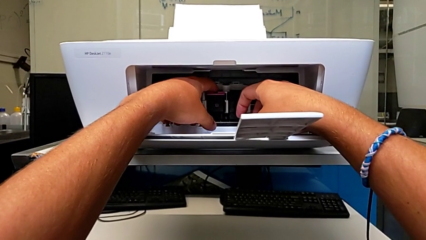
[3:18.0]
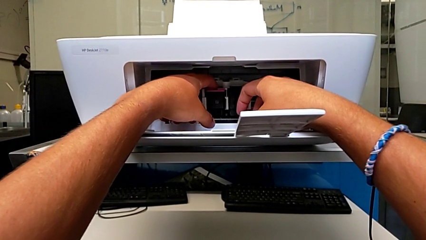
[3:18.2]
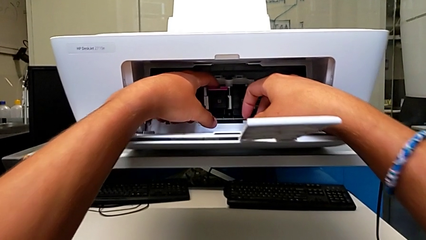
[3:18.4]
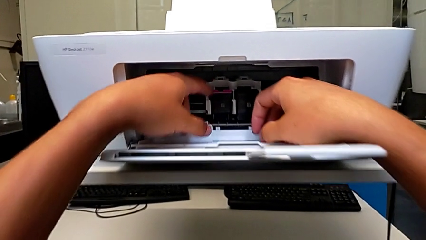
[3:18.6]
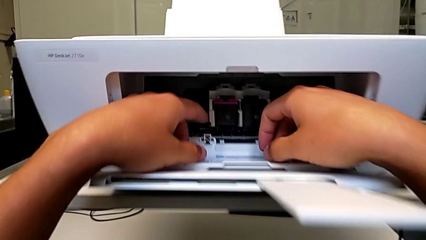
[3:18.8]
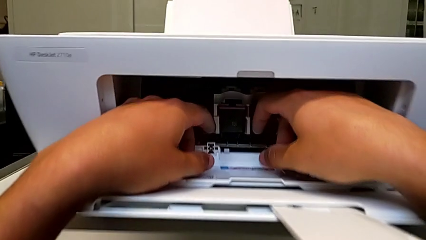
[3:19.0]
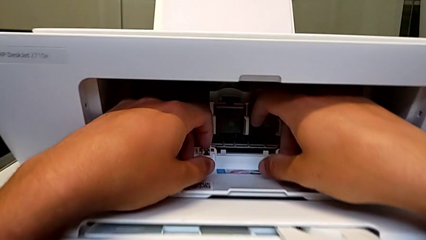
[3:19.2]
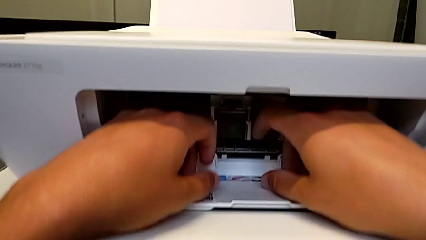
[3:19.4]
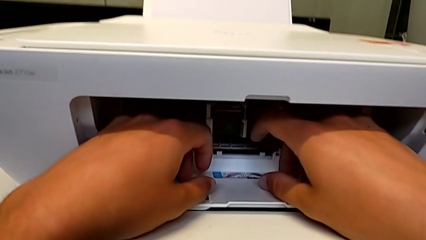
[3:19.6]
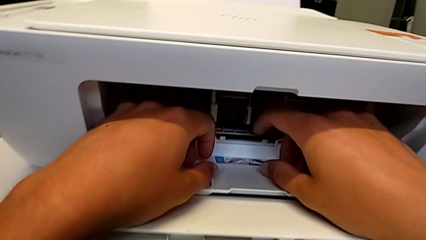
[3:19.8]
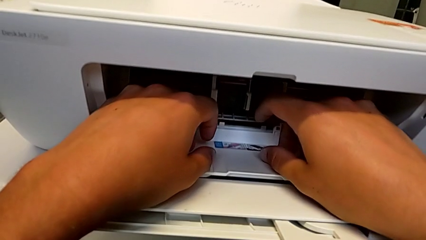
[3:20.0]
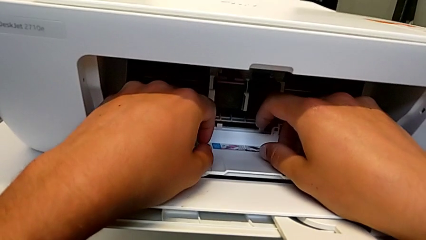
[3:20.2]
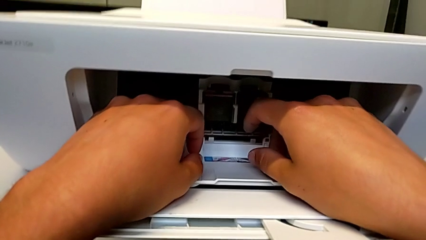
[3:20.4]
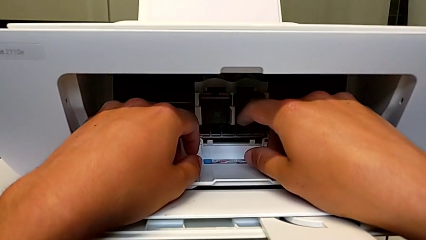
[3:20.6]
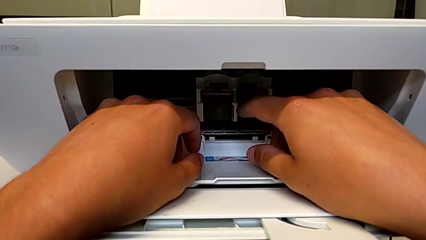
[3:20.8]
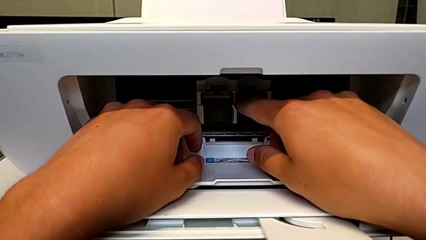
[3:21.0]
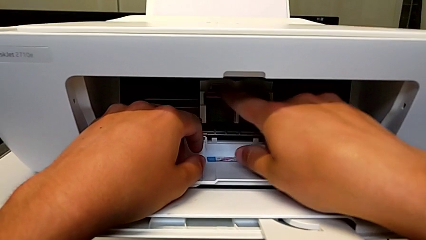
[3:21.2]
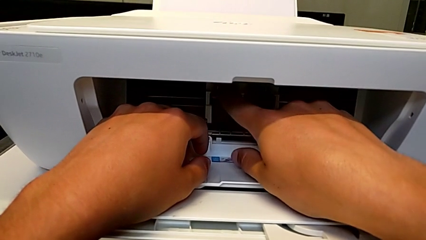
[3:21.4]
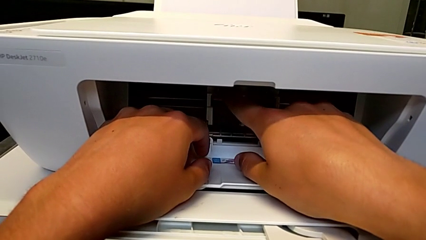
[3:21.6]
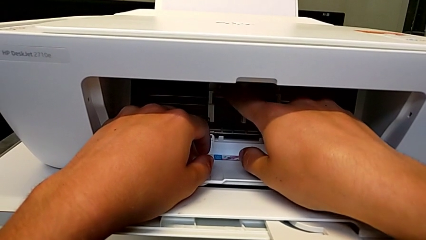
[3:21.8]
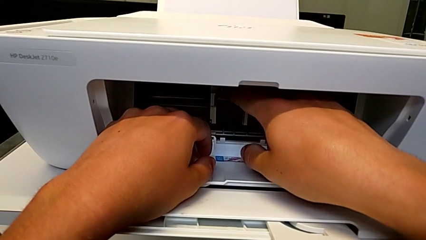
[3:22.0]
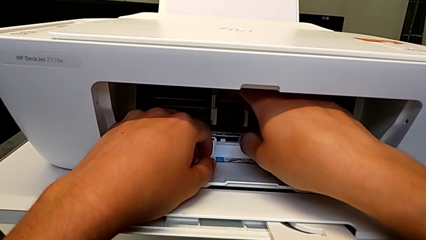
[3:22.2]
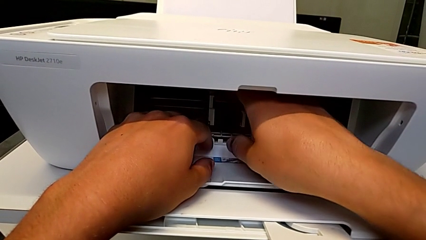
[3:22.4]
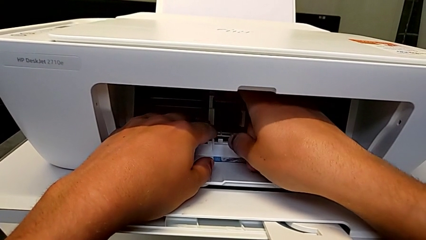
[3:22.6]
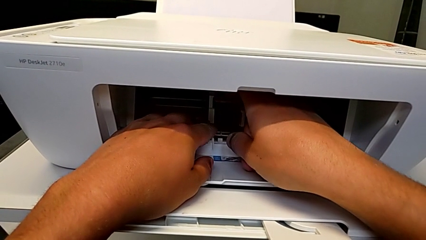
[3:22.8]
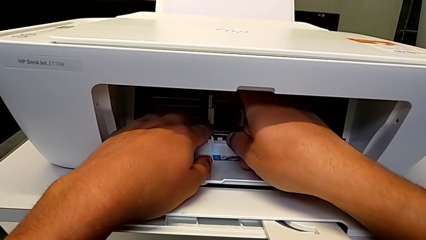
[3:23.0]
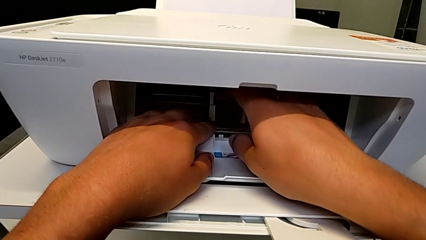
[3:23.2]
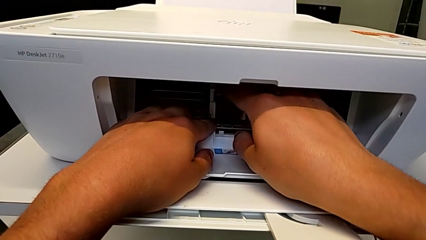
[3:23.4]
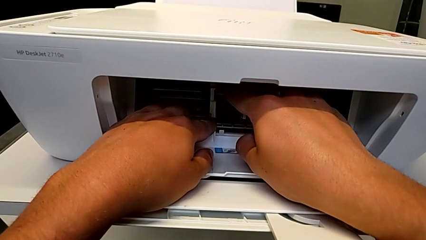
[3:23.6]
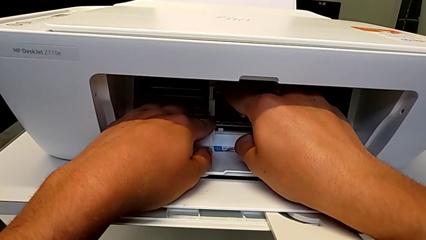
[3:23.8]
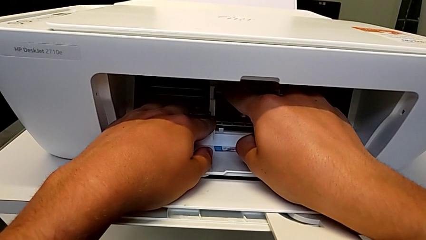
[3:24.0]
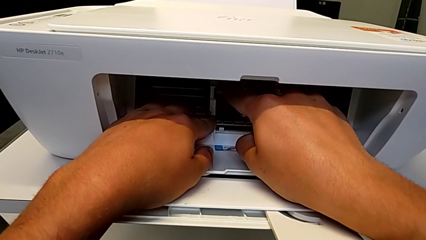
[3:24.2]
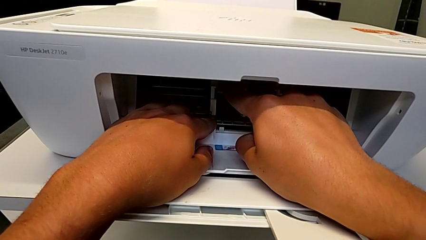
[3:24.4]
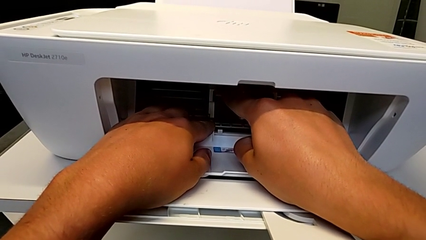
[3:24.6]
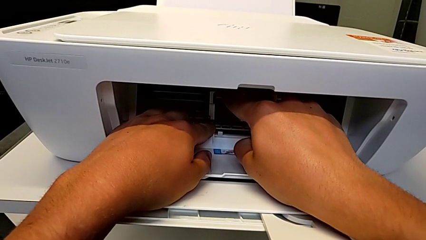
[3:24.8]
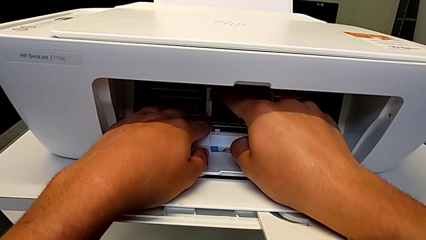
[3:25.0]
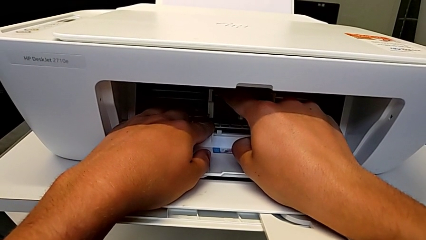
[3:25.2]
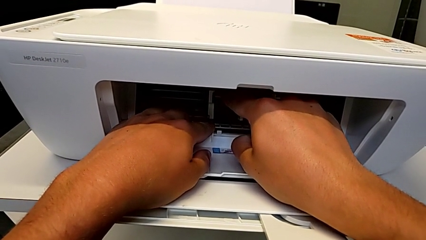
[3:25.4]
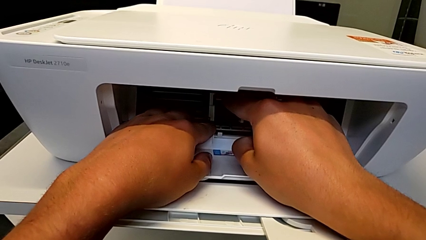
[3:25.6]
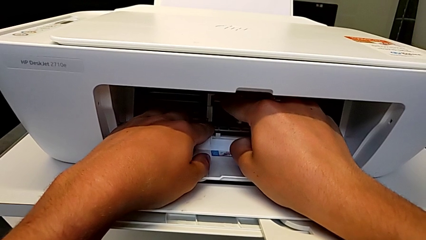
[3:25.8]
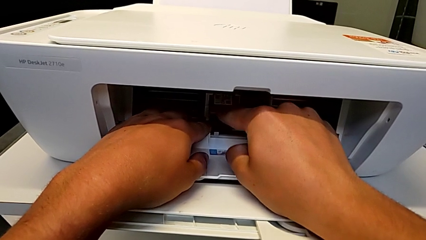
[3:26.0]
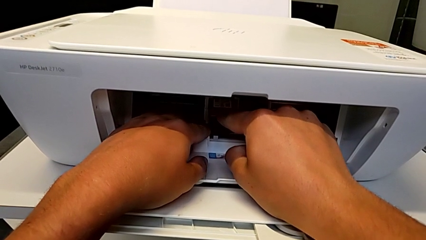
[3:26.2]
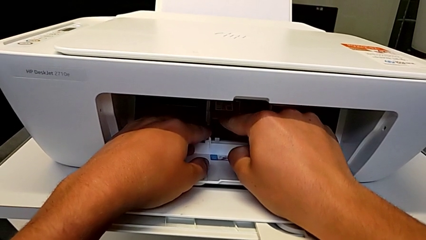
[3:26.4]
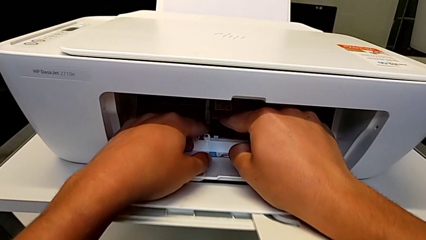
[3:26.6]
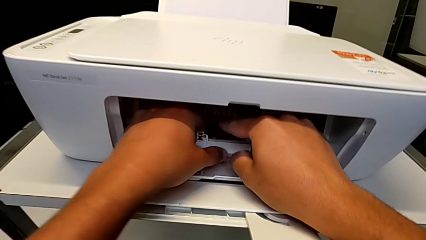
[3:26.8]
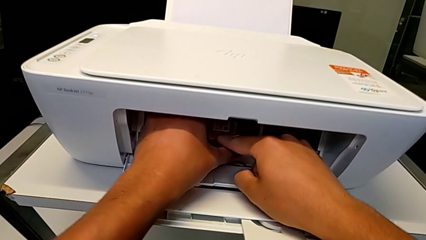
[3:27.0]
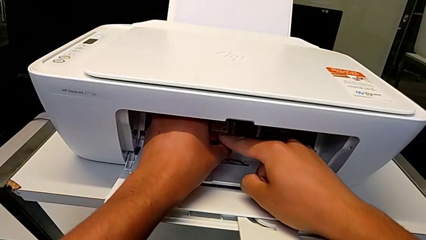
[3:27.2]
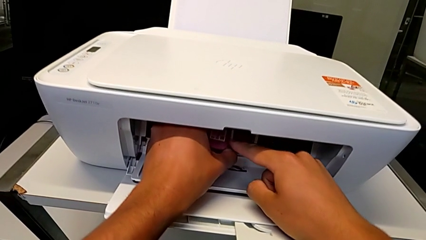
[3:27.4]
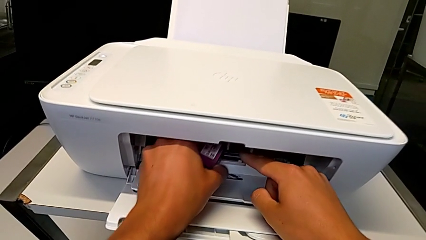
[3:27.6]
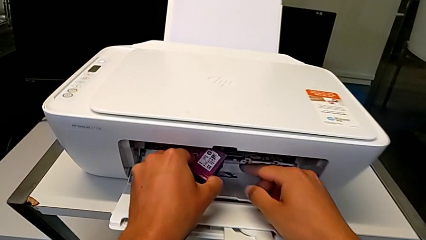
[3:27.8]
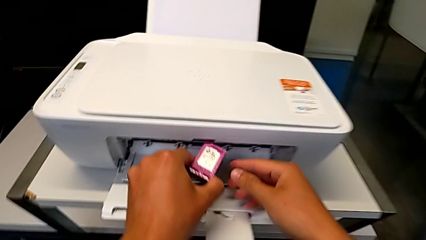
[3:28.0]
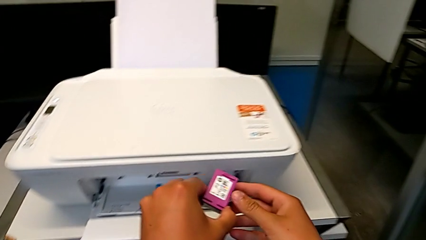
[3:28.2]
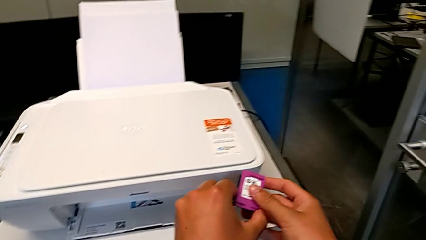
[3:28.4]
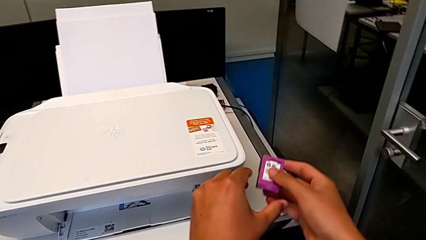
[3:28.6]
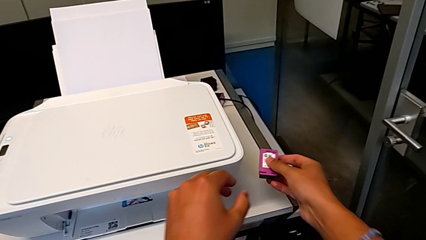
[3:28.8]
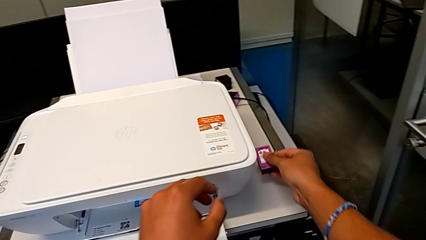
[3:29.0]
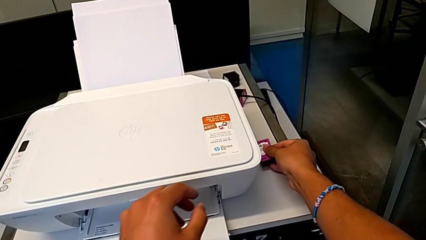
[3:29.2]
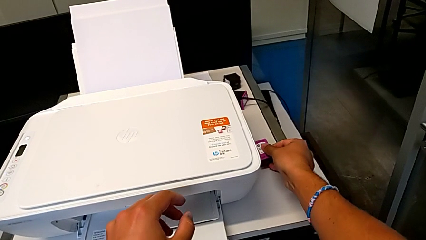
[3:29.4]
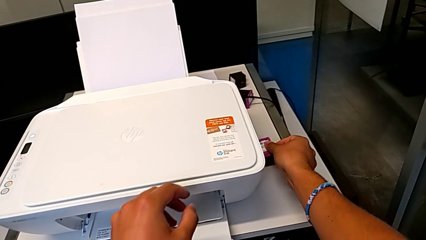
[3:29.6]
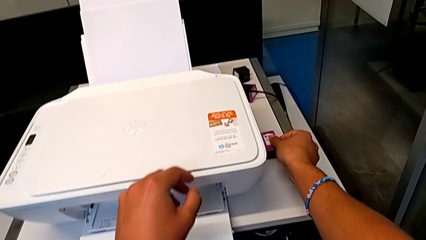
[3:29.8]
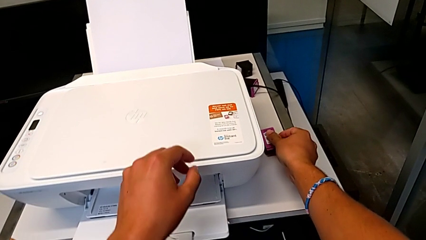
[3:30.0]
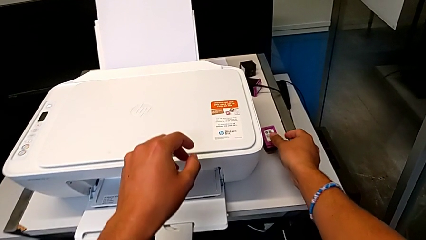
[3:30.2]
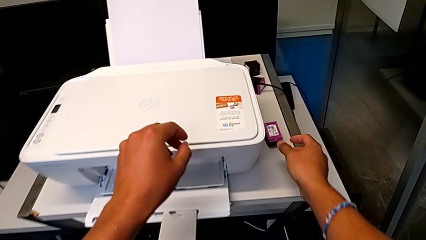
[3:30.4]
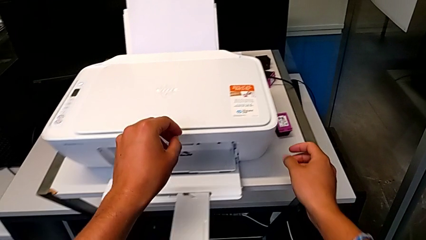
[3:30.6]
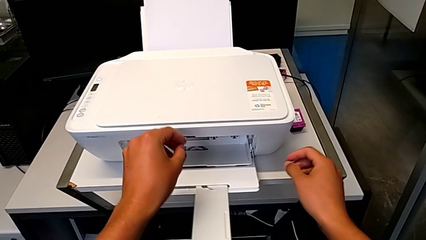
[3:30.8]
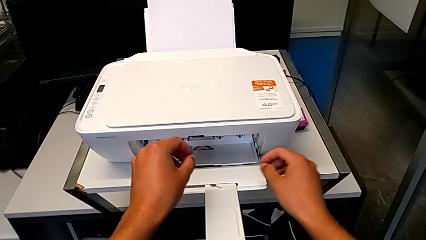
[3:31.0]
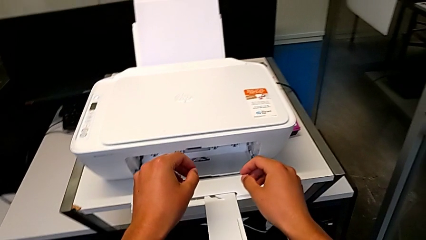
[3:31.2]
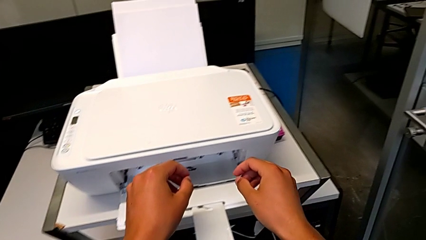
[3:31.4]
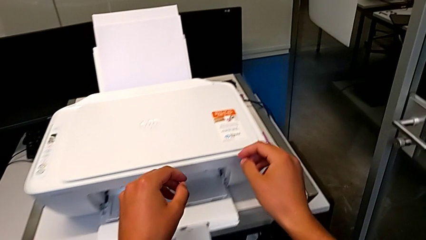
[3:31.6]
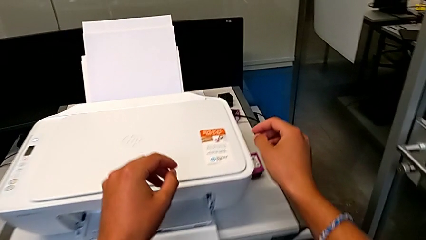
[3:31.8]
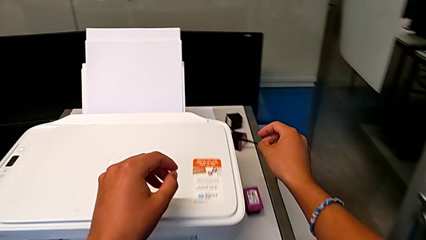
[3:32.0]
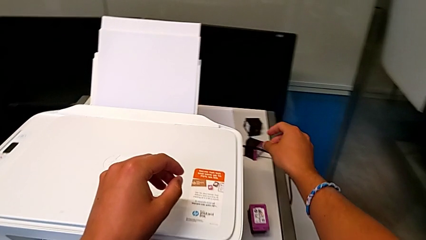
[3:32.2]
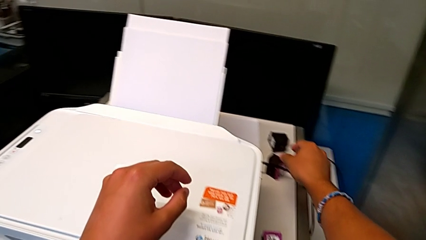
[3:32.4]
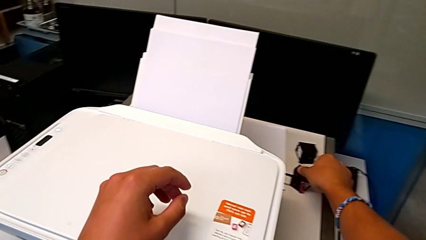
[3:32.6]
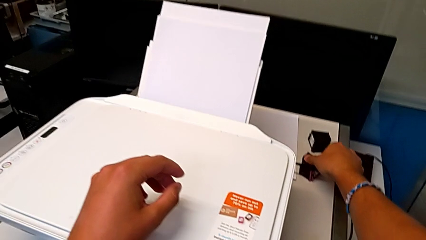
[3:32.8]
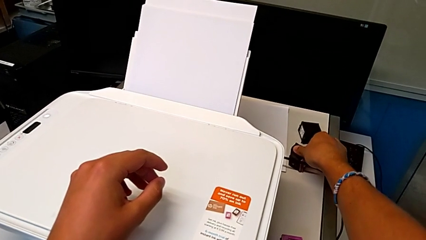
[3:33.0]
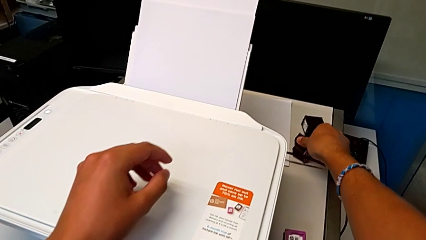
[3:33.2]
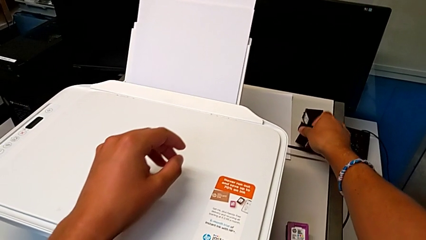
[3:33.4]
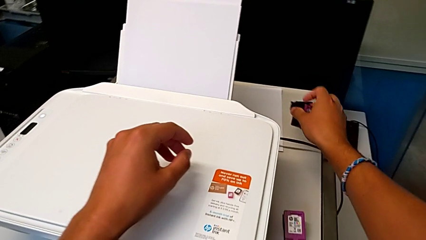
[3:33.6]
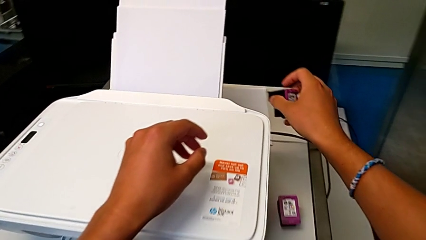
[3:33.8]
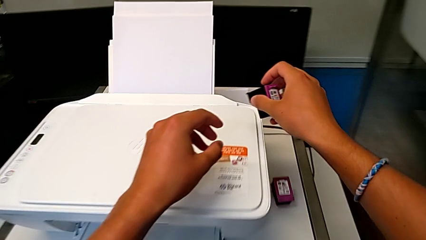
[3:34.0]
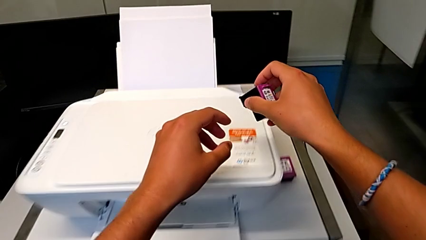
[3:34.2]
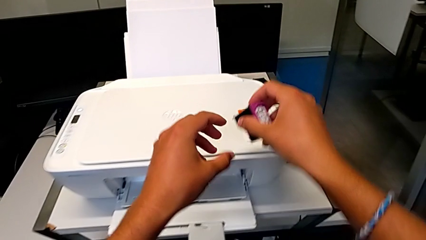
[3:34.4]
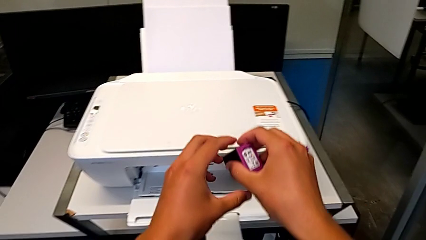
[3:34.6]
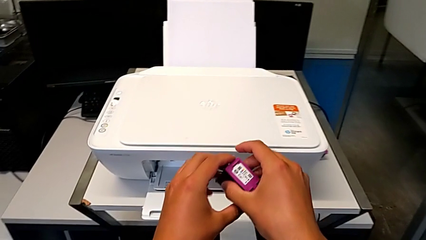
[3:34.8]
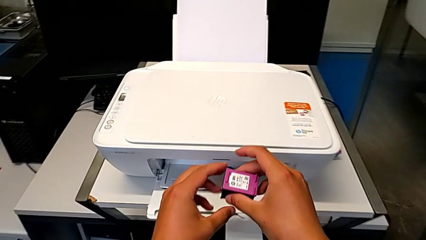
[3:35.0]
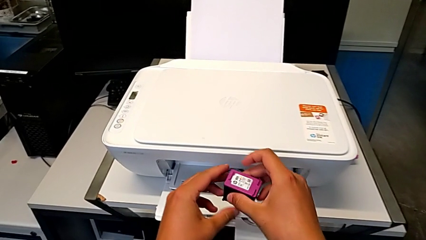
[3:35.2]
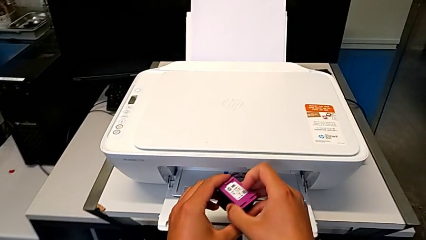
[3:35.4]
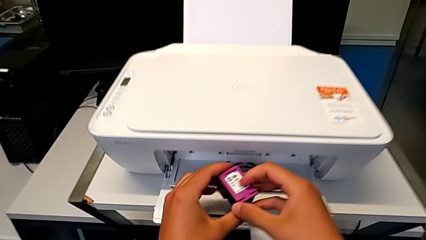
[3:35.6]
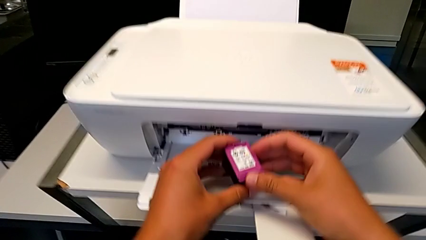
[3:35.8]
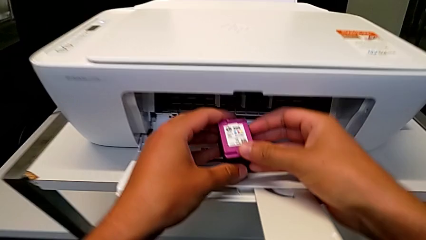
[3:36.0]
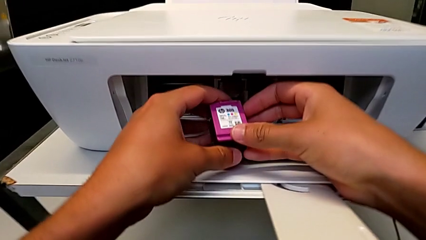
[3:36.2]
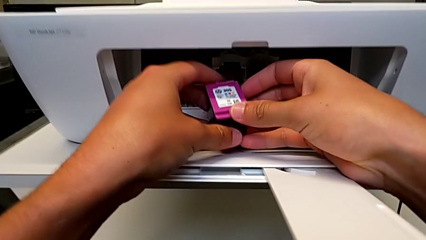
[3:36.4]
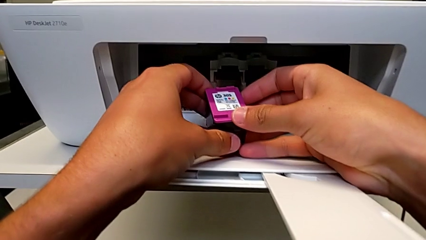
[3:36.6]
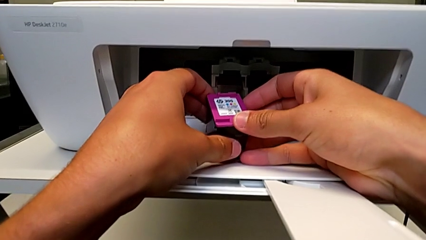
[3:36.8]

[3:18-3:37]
The camera wearer is exchanging an ink cartridge of a certain color. They push the color ink cartridge and withdraw it. They grab the old ink cartridge and withdraw it. They grab the replacement ink cartridge and lift it.
